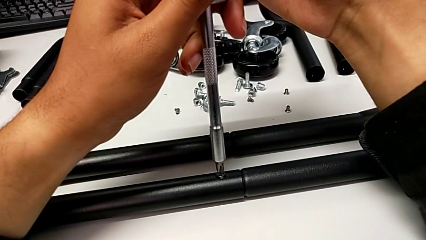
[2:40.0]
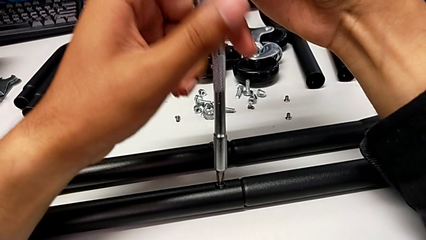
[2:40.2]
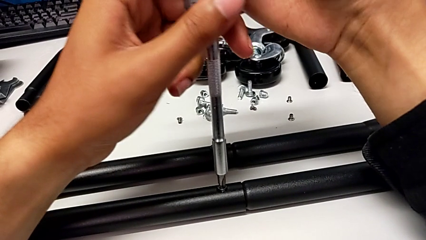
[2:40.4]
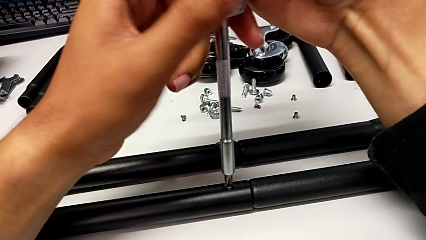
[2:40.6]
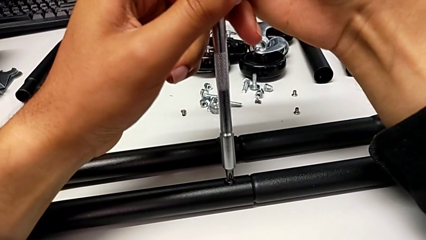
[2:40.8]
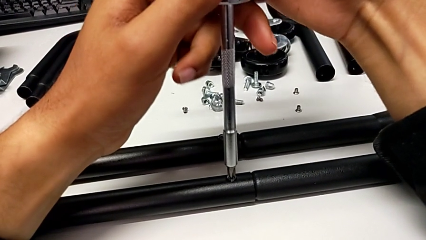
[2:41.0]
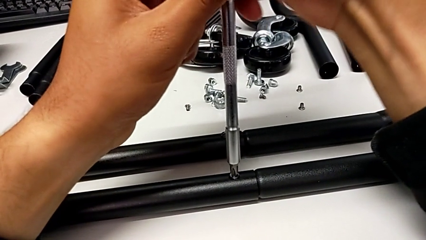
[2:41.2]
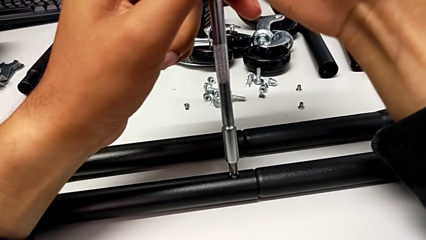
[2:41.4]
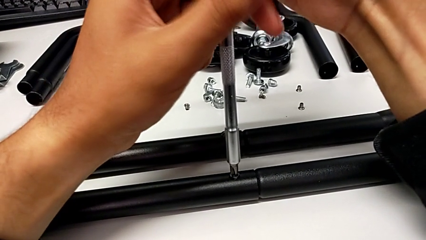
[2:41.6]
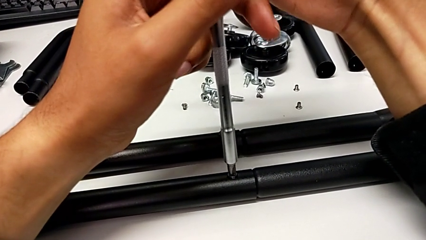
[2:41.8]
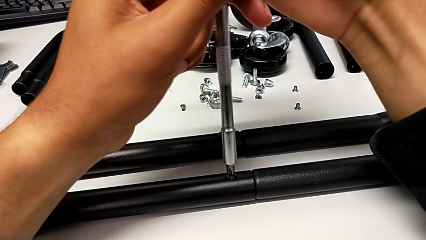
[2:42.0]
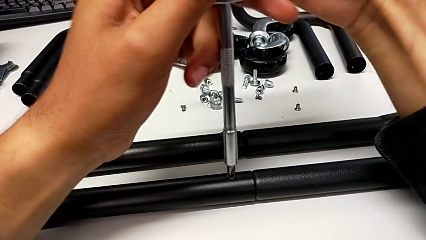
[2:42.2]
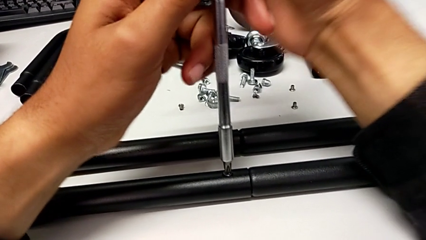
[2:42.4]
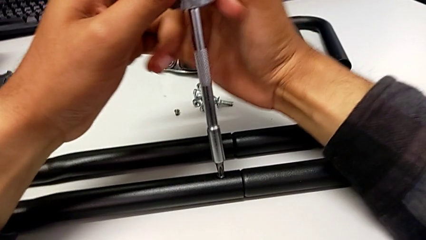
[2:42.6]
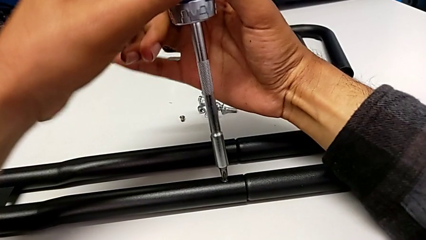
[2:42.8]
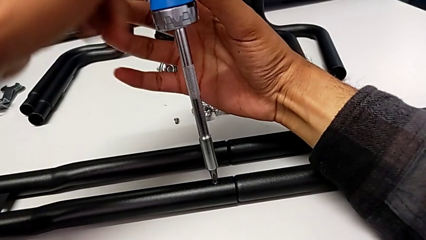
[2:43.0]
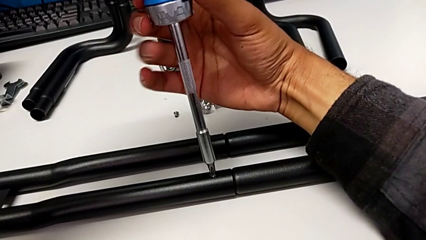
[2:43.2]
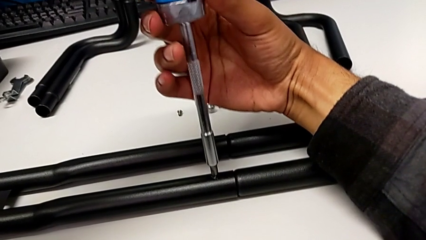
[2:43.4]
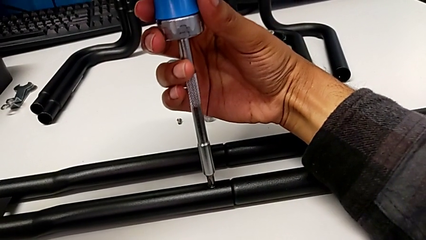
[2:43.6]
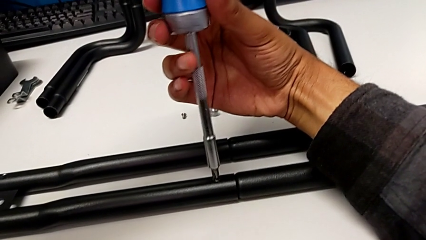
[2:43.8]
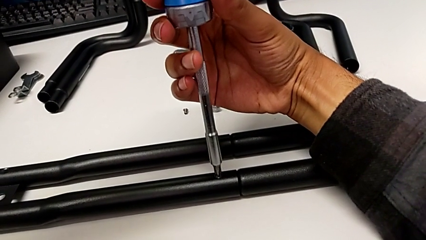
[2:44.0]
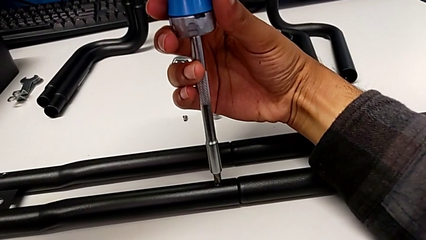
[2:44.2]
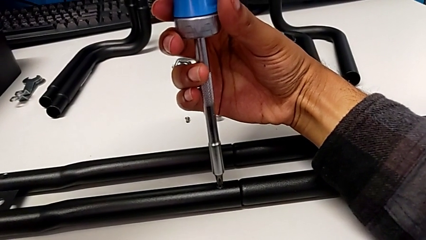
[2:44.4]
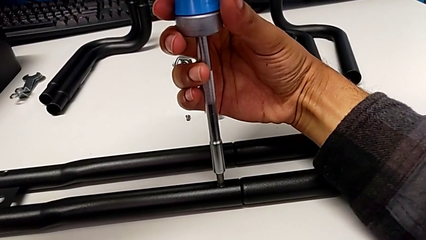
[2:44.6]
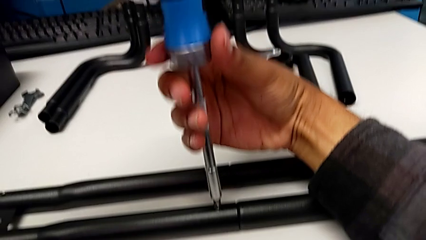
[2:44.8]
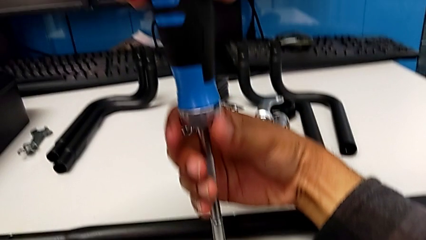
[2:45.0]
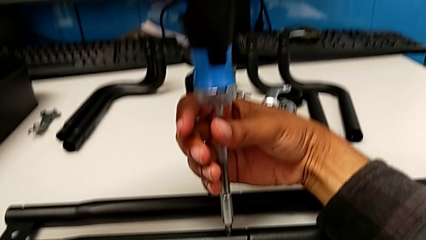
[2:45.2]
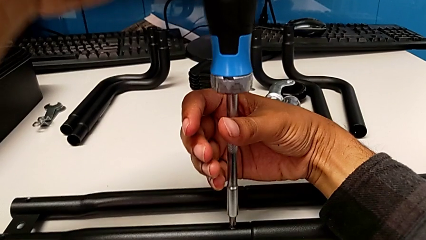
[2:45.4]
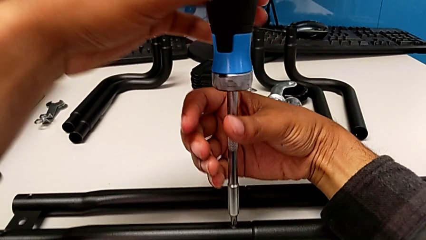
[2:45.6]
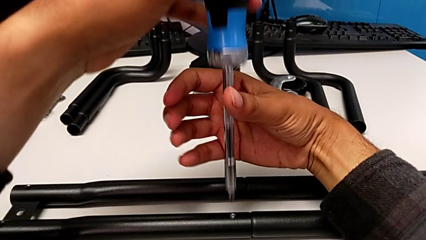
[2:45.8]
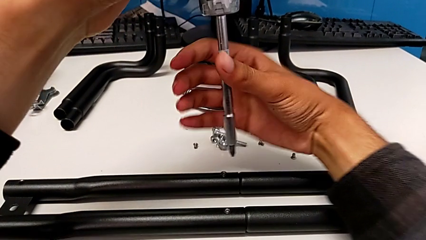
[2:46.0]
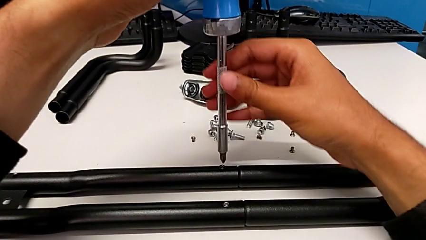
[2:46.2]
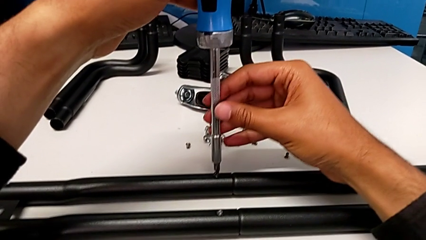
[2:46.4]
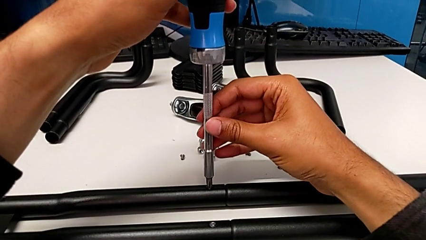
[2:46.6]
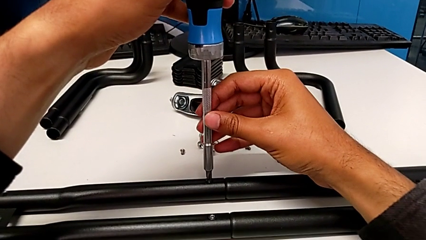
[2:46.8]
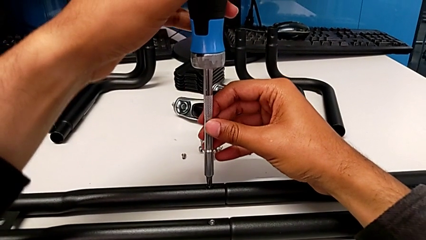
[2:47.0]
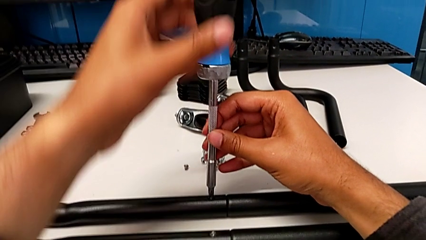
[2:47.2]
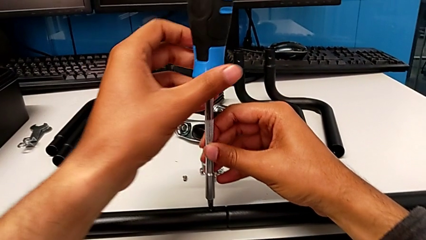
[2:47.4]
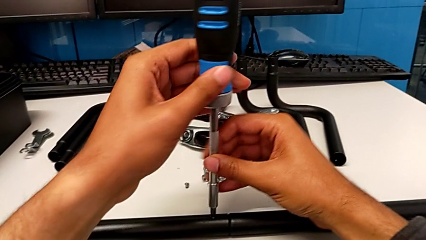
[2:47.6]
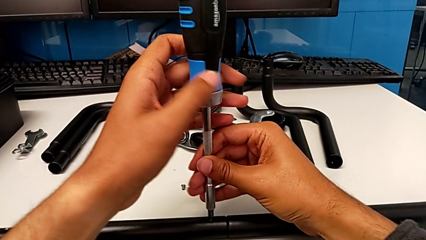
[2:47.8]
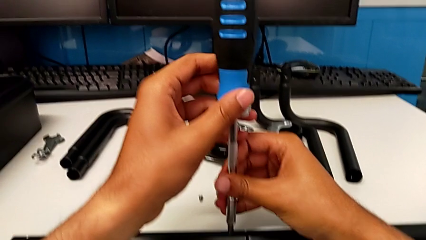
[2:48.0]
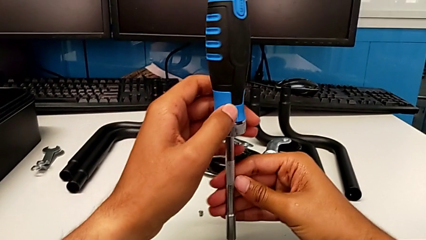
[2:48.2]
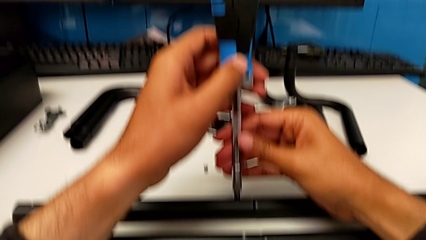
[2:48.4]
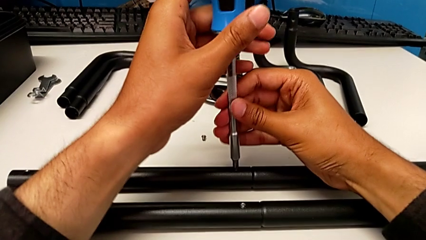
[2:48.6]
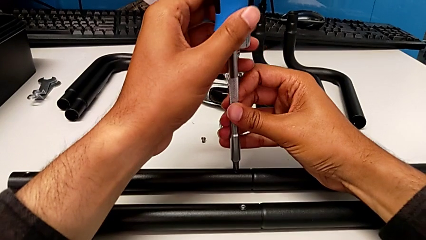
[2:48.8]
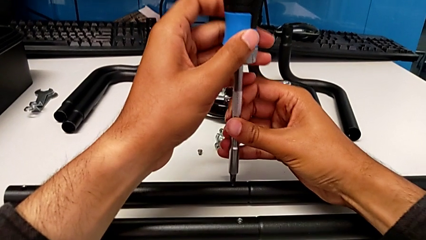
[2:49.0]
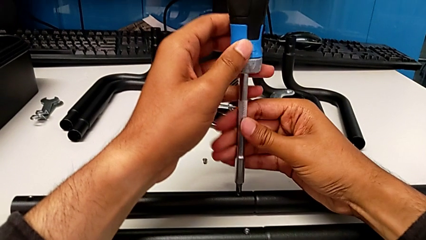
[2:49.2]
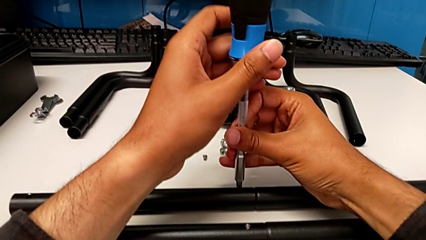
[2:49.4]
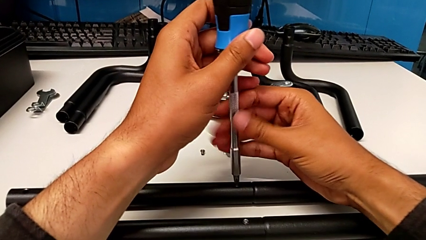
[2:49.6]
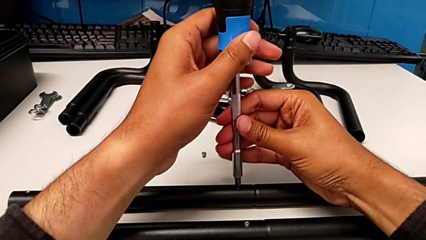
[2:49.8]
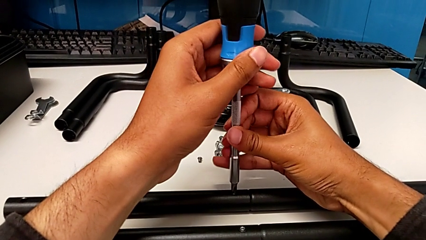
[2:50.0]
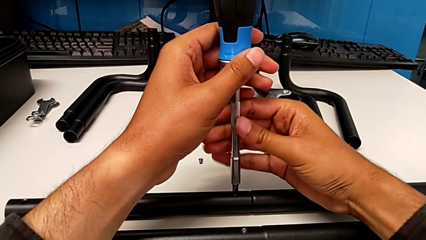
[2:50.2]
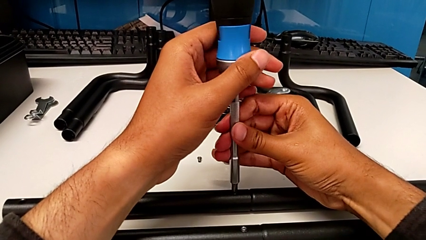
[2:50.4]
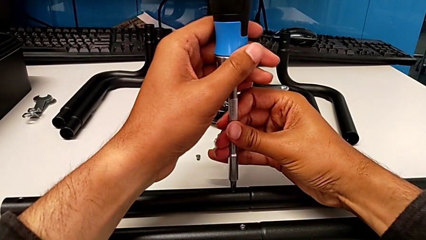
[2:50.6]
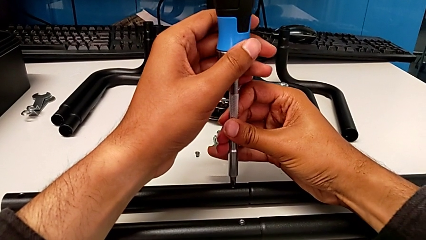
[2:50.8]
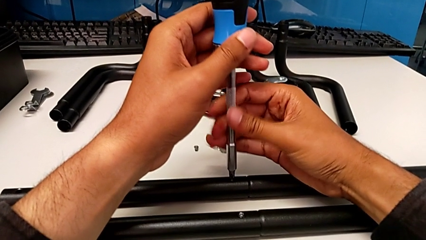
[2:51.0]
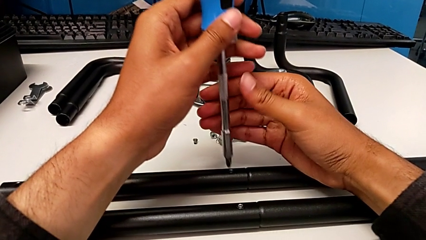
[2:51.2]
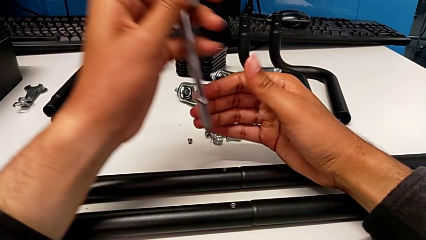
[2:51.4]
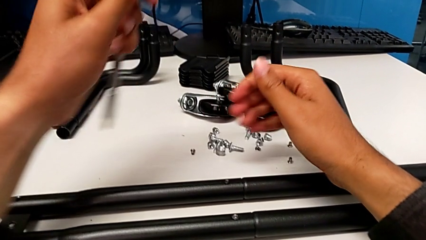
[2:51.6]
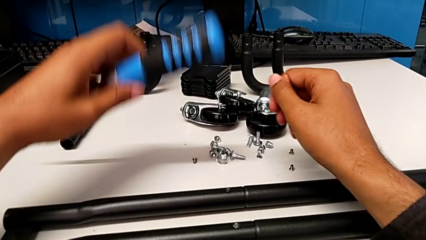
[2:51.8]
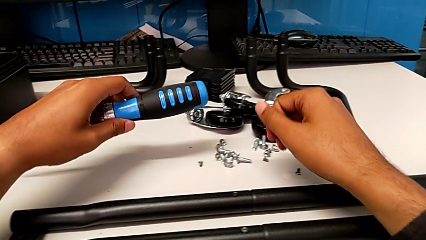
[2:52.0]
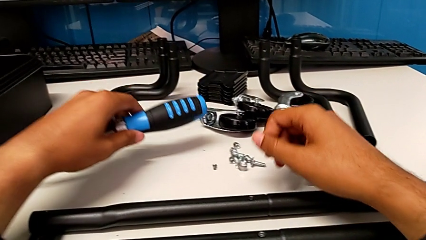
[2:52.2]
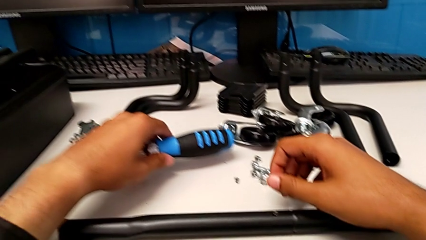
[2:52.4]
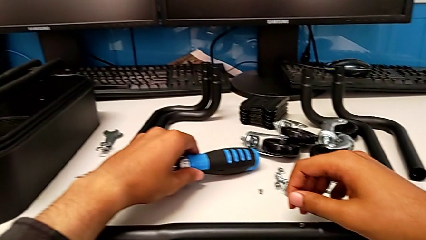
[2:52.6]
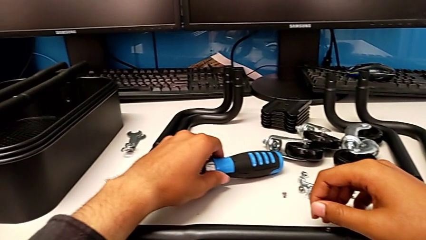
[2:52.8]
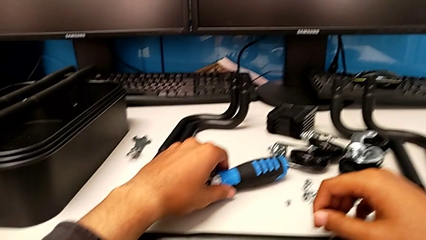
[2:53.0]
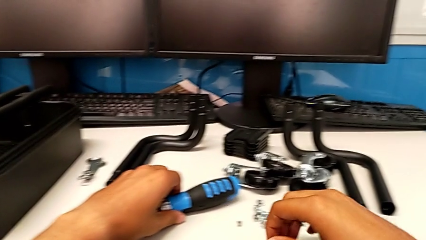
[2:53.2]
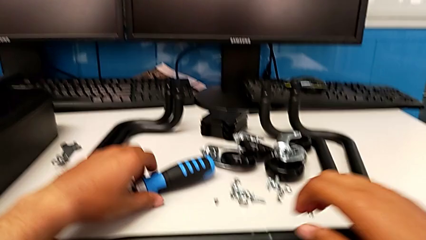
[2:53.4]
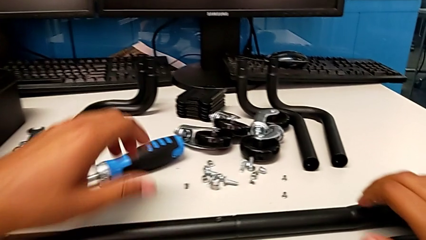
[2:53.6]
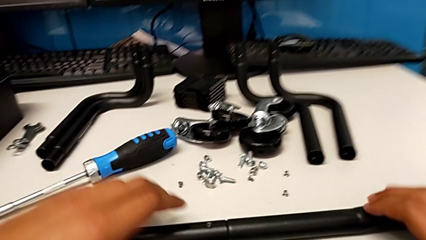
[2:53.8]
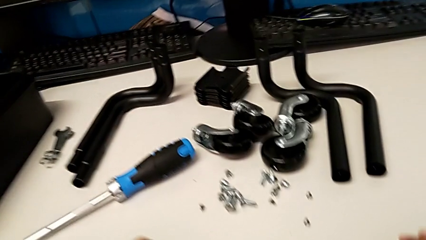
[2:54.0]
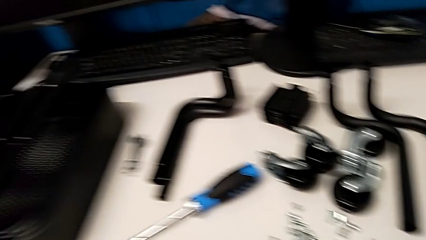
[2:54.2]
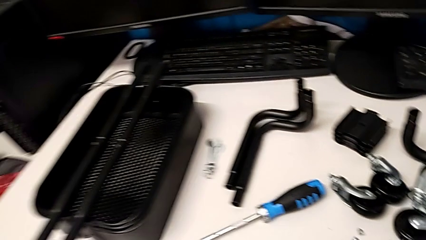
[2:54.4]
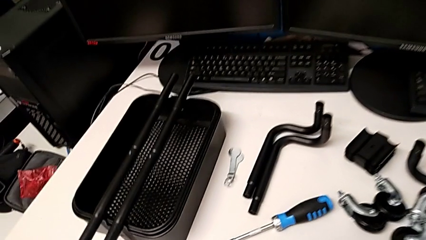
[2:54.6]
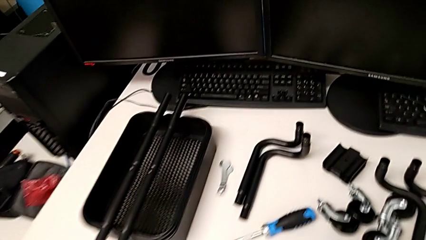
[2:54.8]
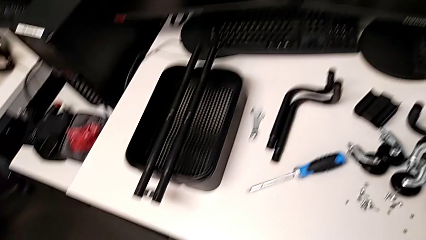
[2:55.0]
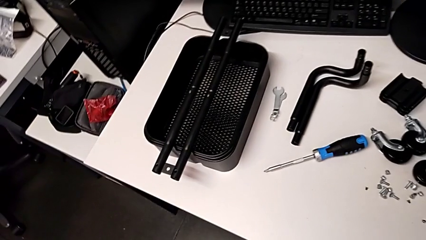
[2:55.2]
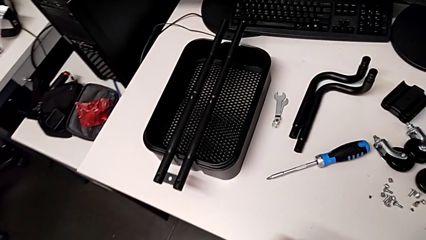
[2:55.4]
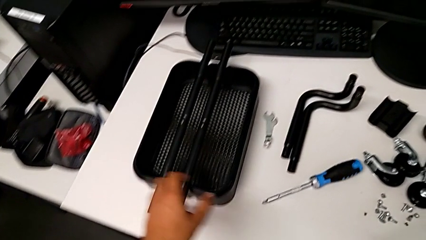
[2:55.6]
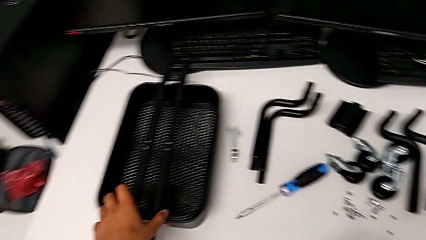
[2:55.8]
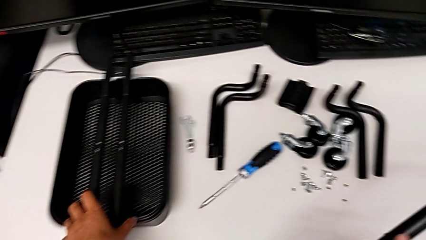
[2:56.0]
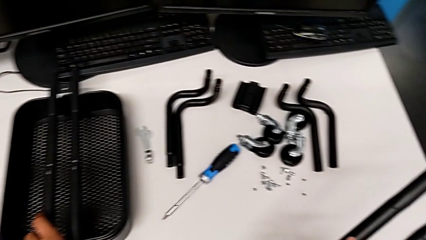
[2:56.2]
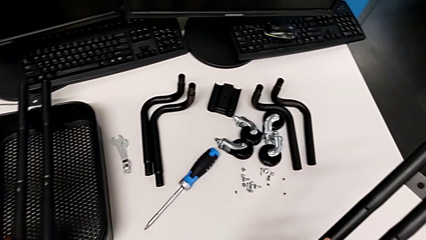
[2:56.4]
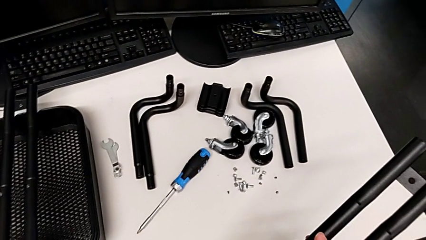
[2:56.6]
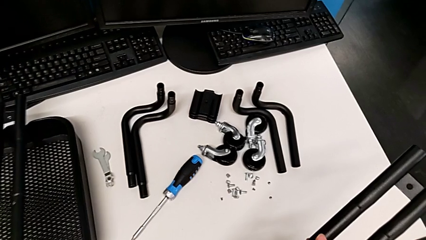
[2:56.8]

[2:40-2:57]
The camera wearer is aligning screws in the second side bar. They screw the third screw, screw the fourth screw, place the screwdriver and grab the leg.
